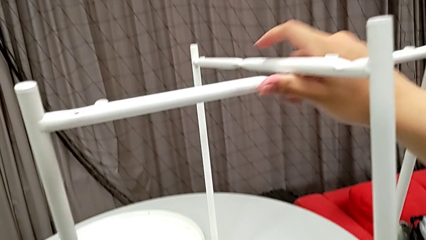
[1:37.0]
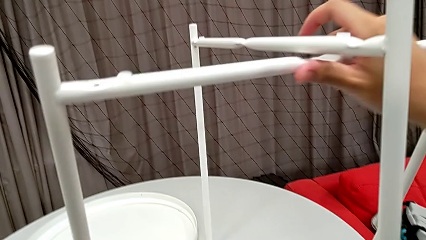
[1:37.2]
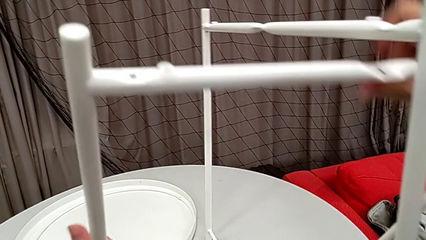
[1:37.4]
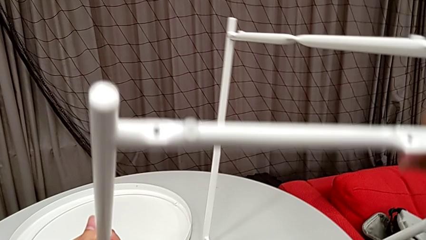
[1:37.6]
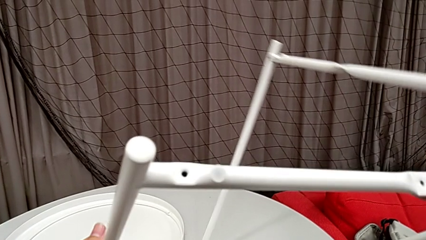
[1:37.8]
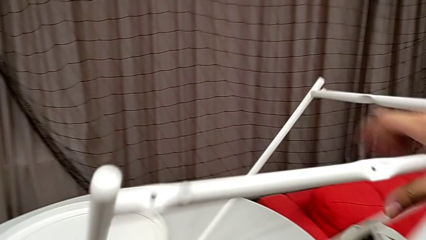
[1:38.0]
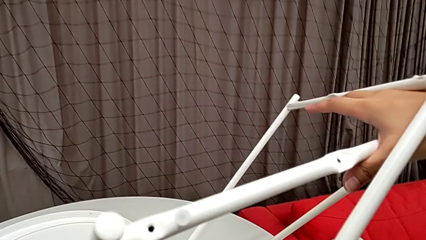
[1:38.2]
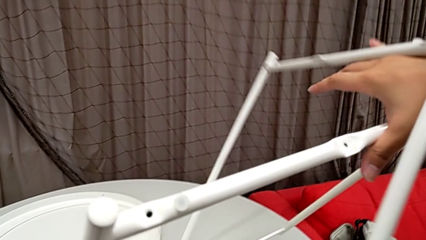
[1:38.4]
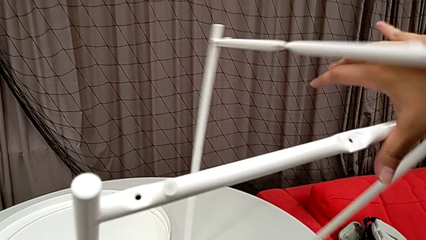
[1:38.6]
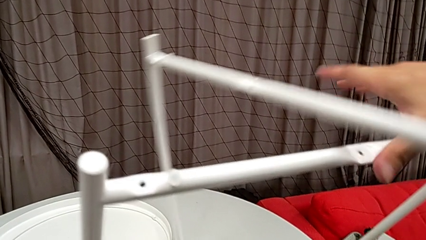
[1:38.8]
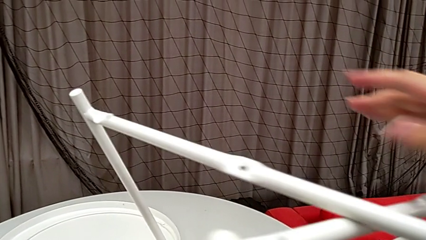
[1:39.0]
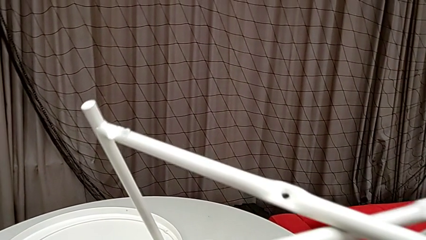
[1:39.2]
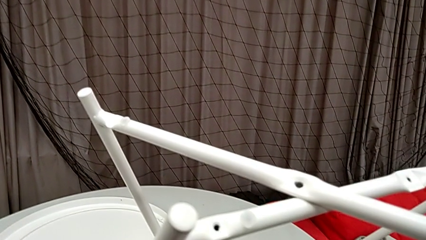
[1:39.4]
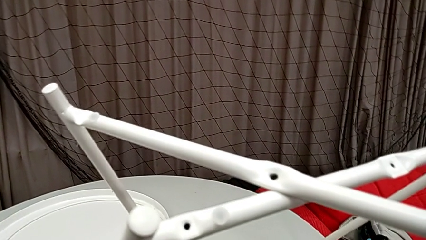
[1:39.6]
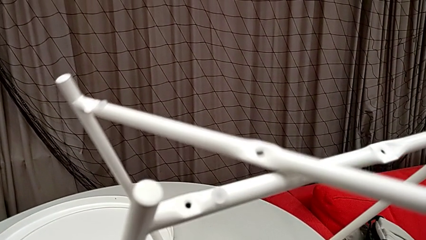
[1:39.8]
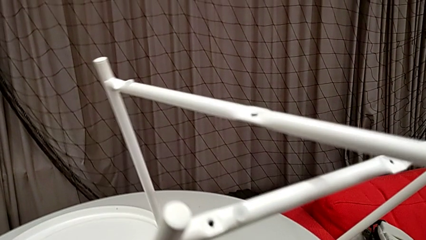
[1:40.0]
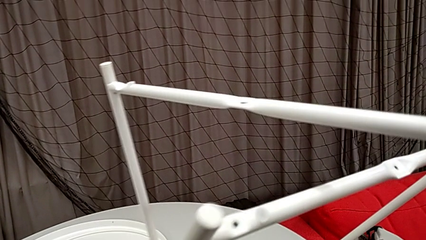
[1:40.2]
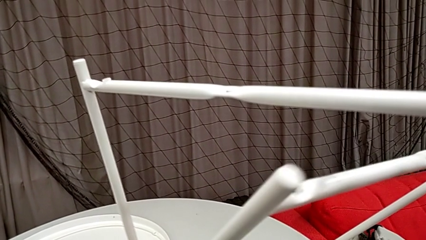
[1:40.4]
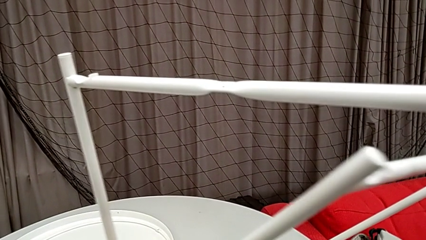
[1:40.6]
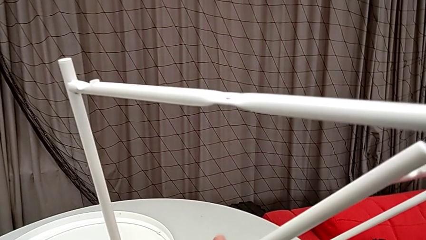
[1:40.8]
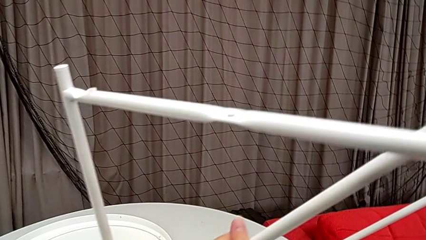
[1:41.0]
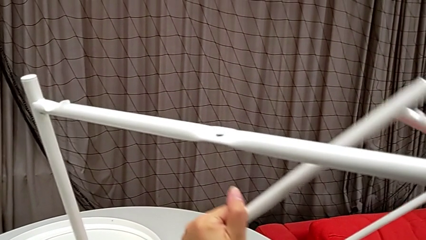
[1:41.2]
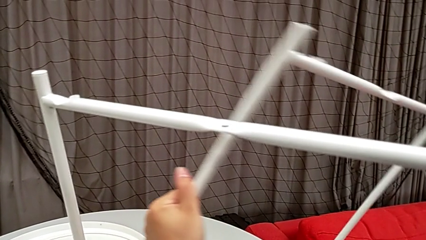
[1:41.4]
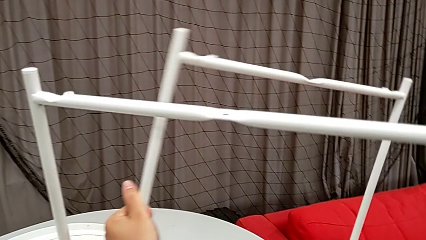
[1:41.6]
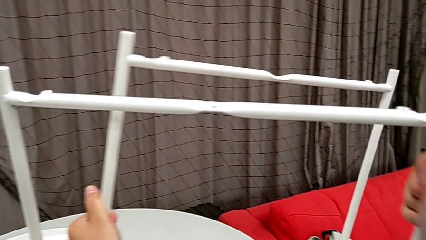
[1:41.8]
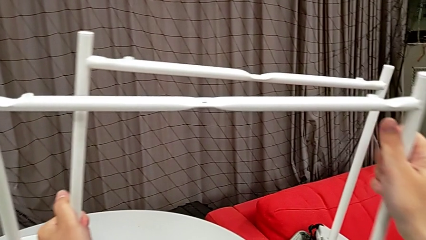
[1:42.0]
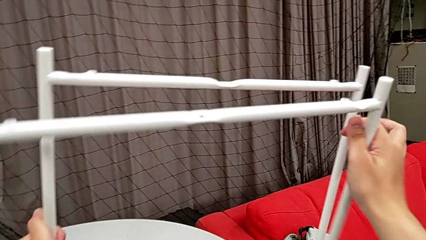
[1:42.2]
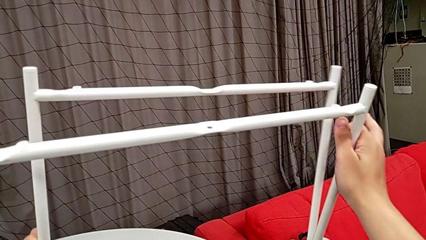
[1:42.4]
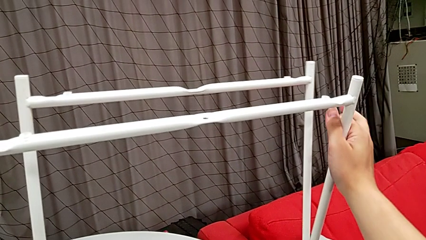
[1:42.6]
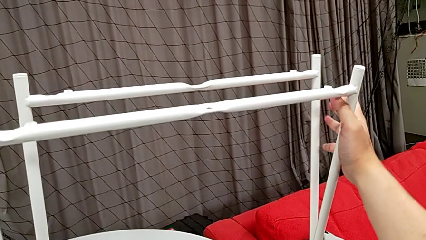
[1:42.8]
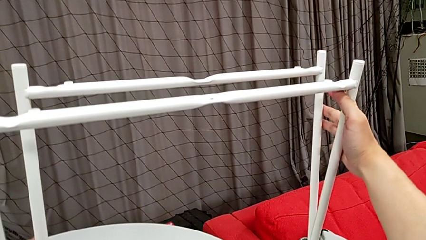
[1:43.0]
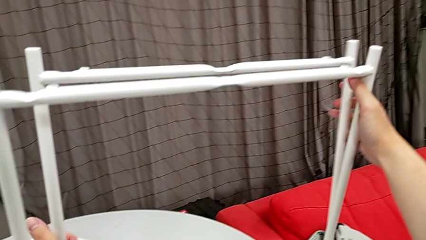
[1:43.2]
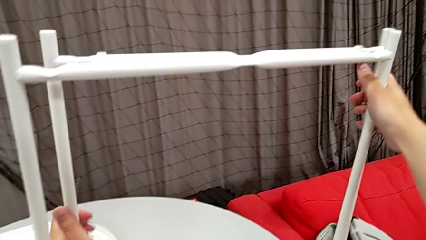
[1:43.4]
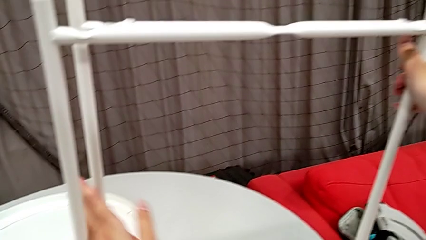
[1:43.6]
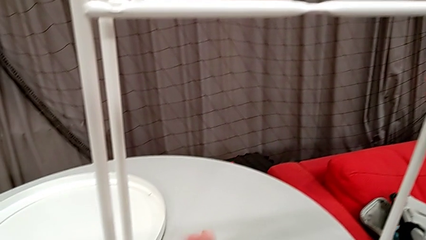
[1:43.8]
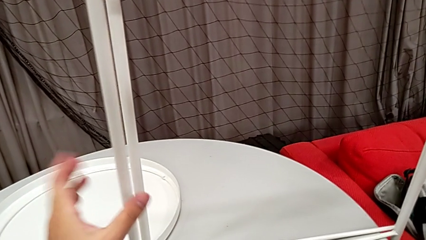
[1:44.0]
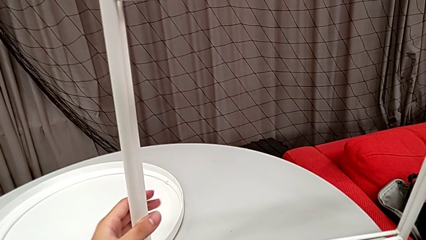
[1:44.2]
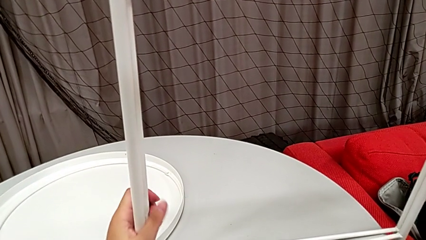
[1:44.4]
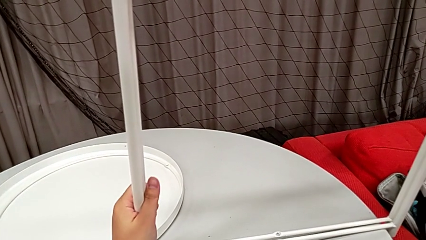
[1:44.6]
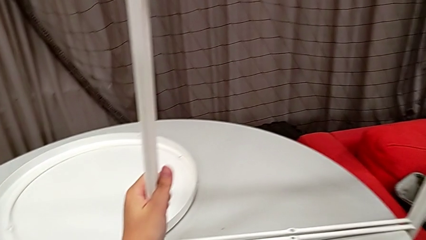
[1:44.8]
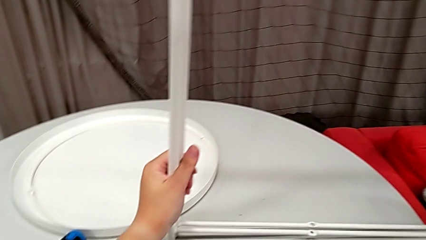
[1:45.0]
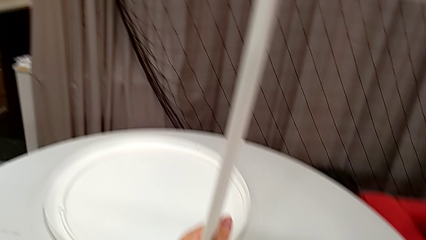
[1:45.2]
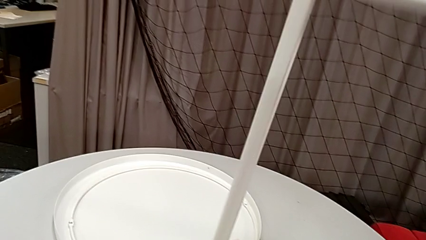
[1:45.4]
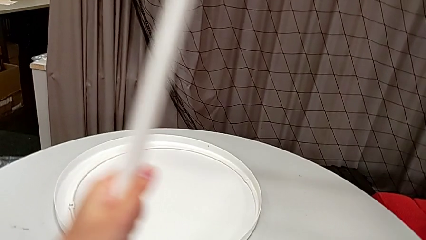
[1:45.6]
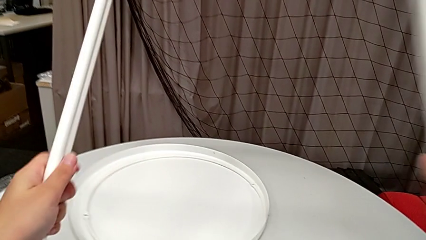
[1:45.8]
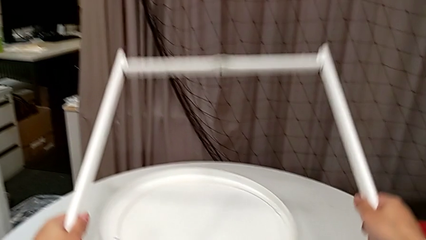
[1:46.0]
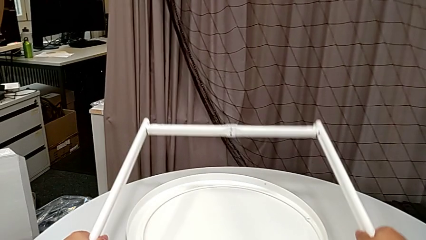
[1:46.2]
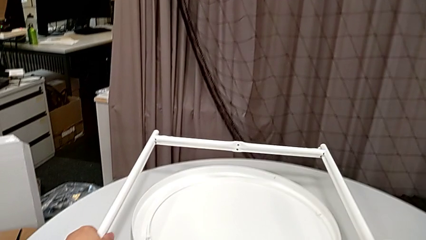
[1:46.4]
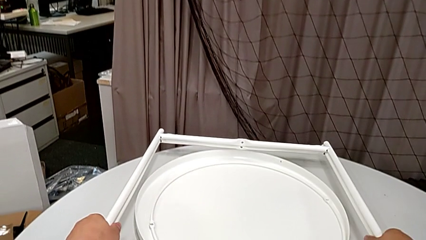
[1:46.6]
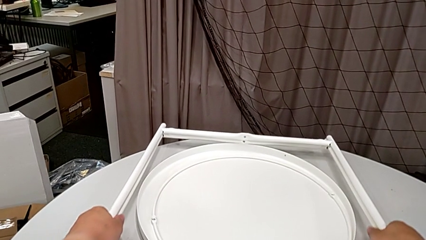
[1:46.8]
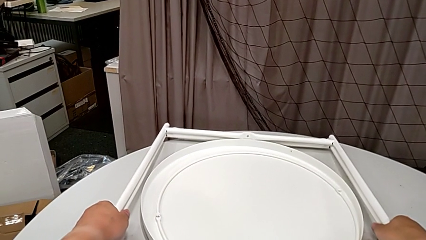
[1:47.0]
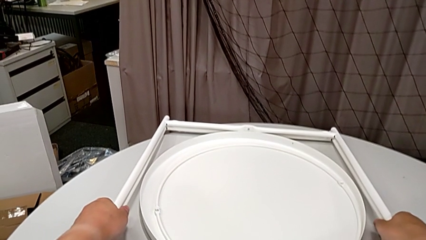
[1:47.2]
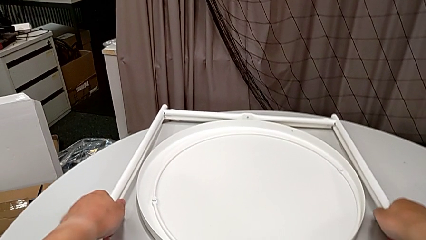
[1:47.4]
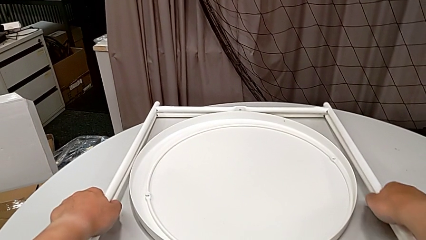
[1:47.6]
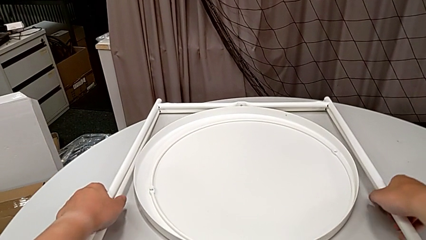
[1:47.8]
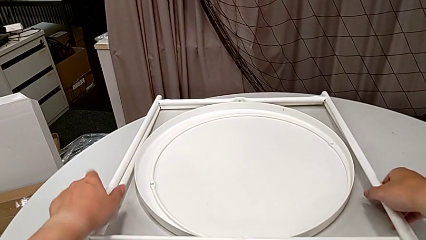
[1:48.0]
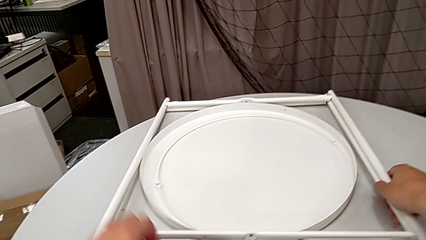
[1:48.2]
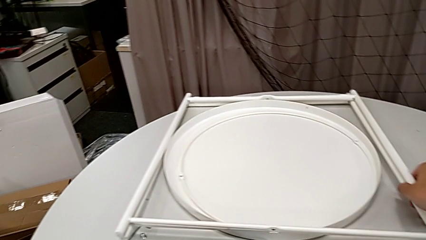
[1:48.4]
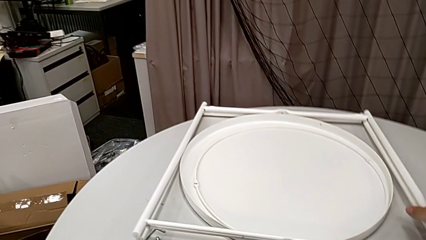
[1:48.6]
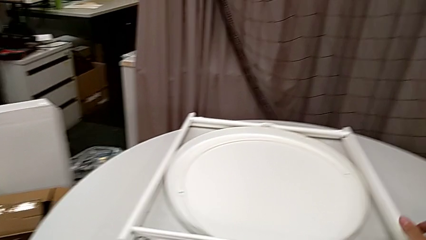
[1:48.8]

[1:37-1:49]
The camera wearer is disassembling the legs. They align the leg and place it.
